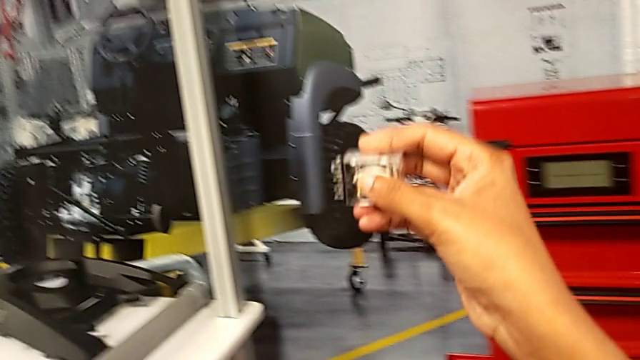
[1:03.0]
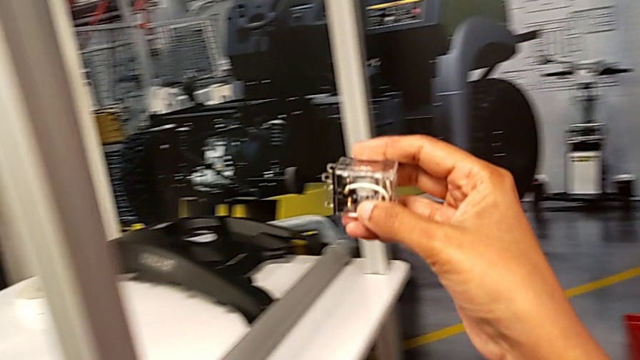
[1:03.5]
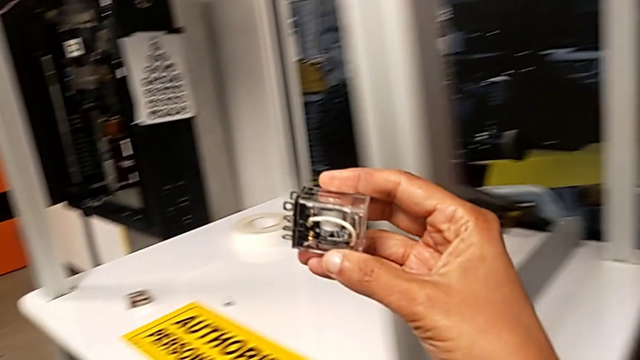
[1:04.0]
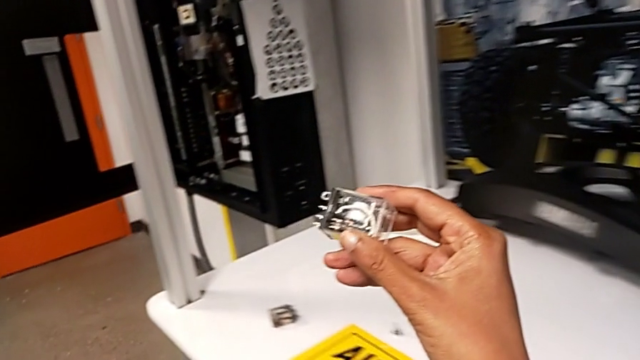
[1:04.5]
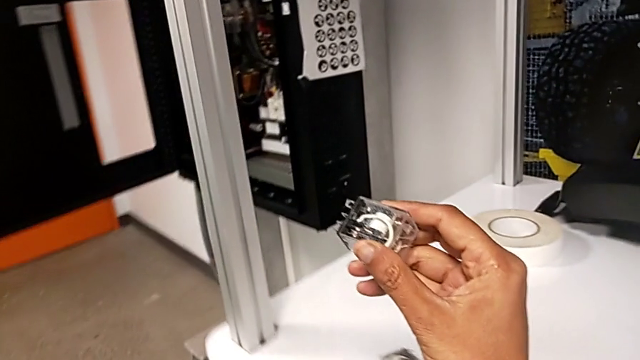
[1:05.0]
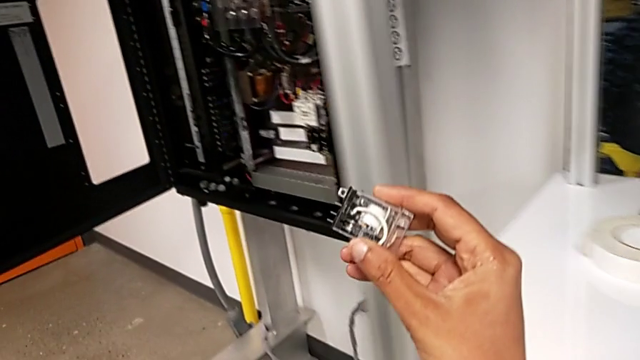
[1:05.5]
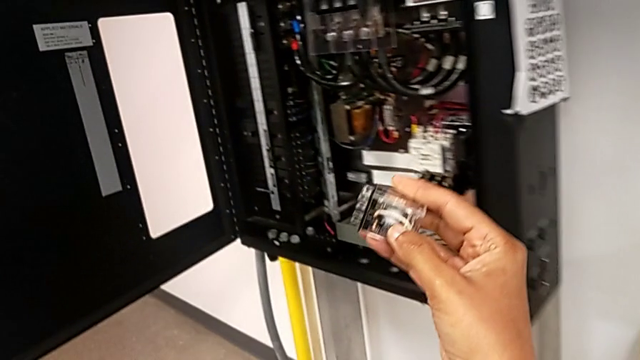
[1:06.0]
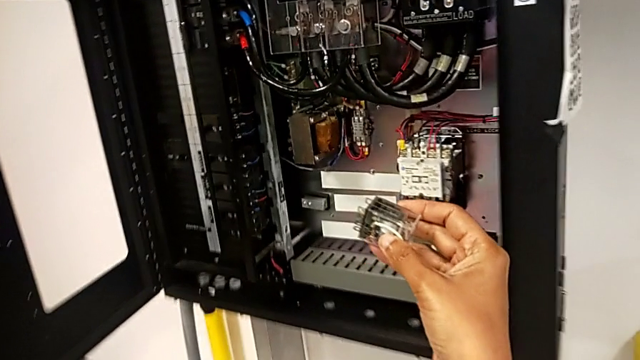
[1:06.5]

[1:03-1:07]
The camera wearer is grabbing a new circuit breaker from the toolbox. They keep holding the circuit breaker with the right hand.

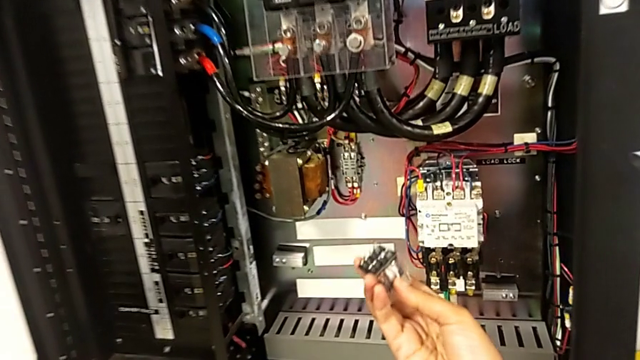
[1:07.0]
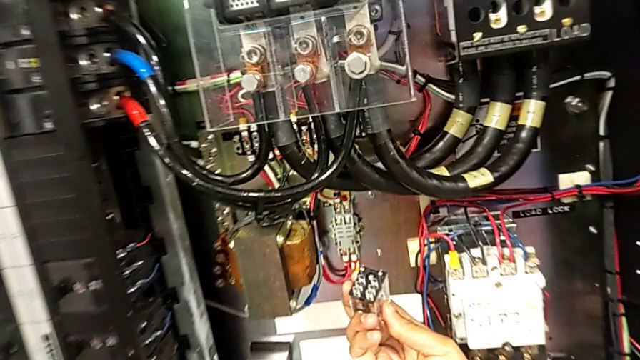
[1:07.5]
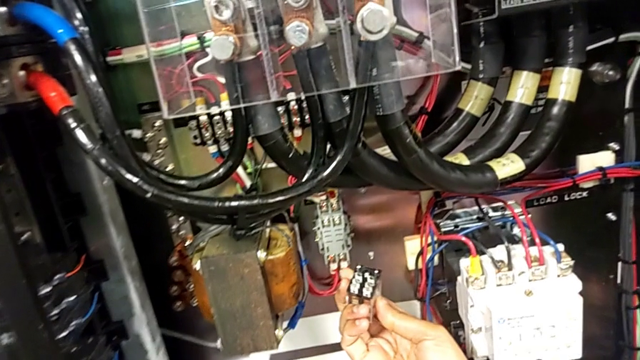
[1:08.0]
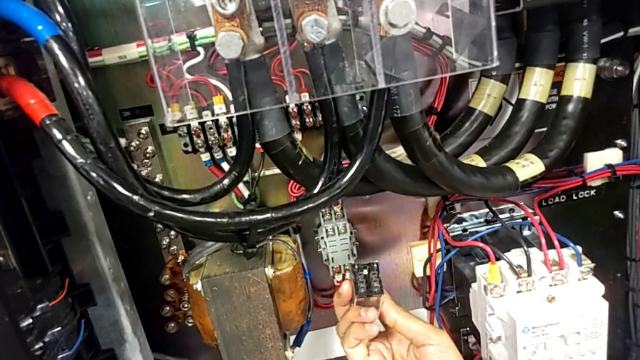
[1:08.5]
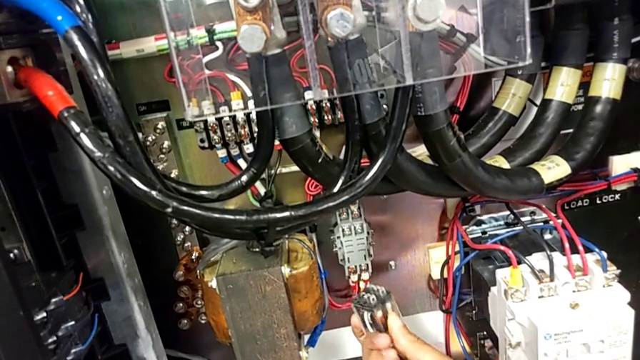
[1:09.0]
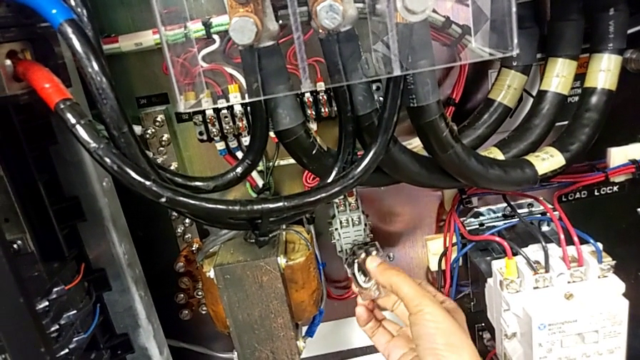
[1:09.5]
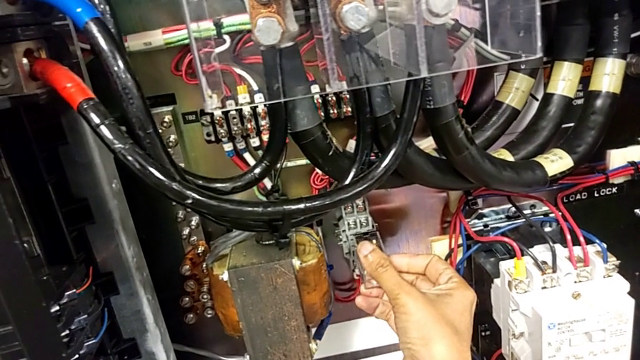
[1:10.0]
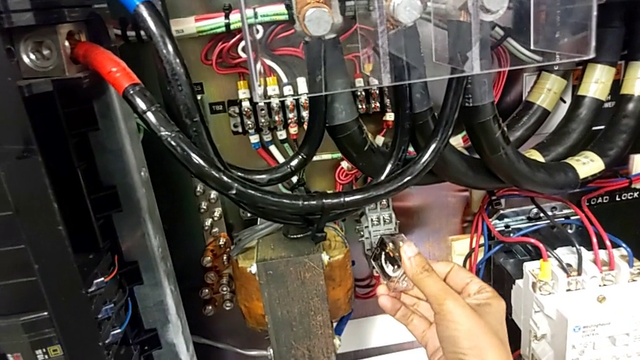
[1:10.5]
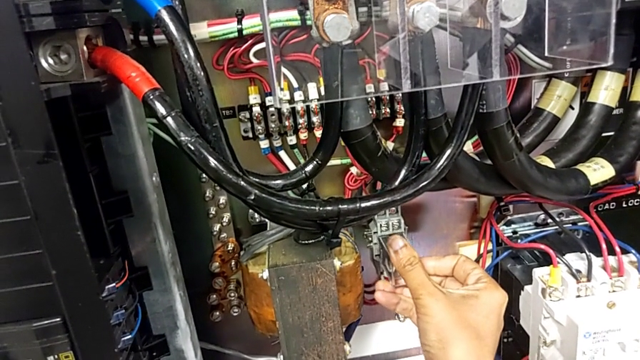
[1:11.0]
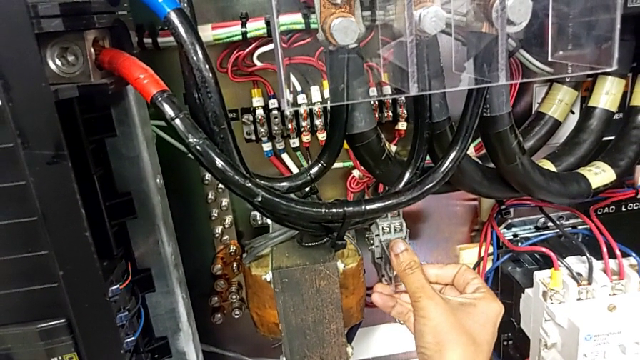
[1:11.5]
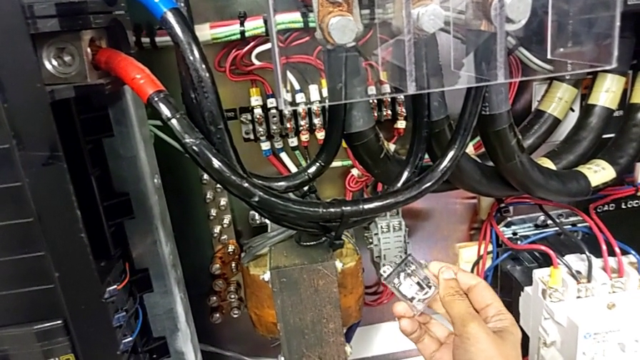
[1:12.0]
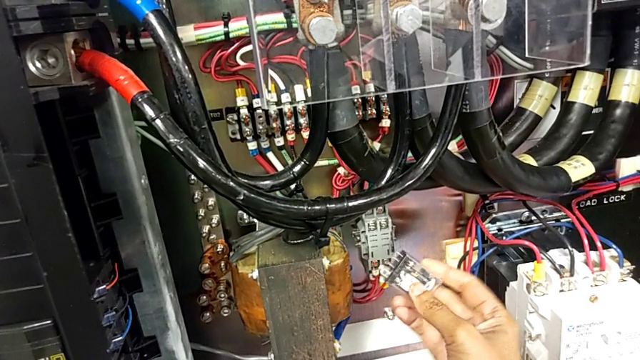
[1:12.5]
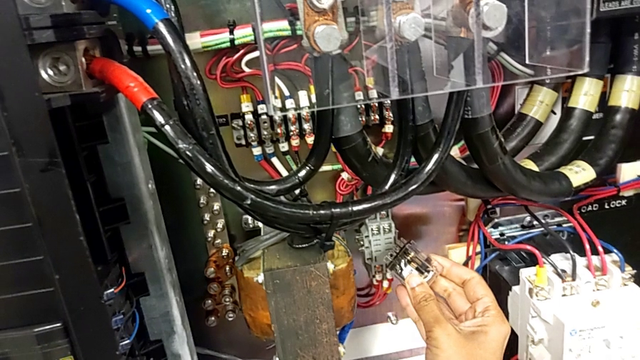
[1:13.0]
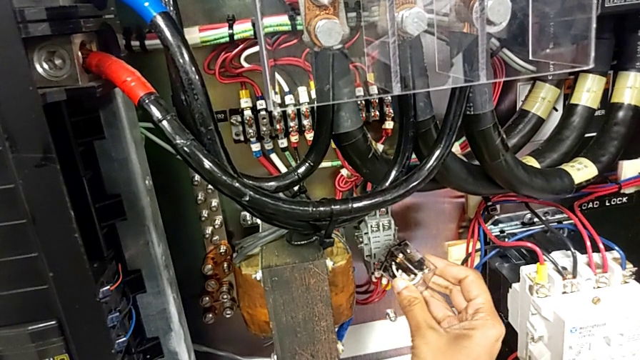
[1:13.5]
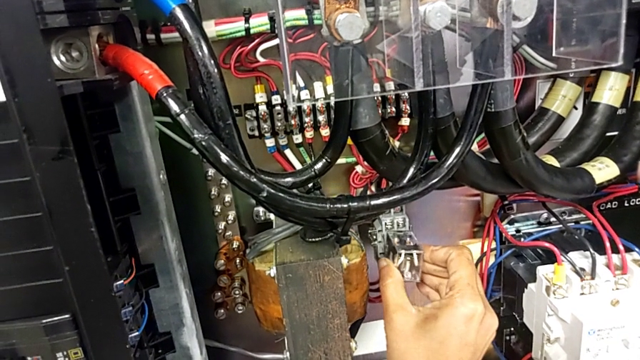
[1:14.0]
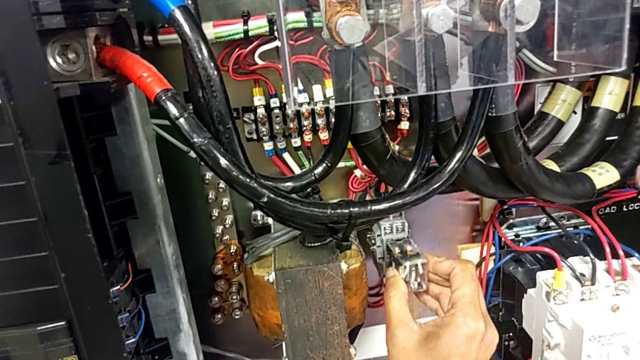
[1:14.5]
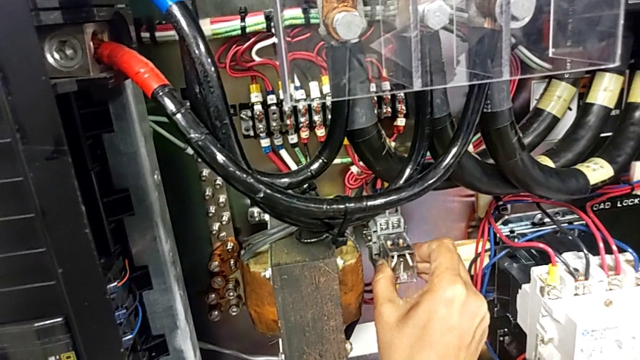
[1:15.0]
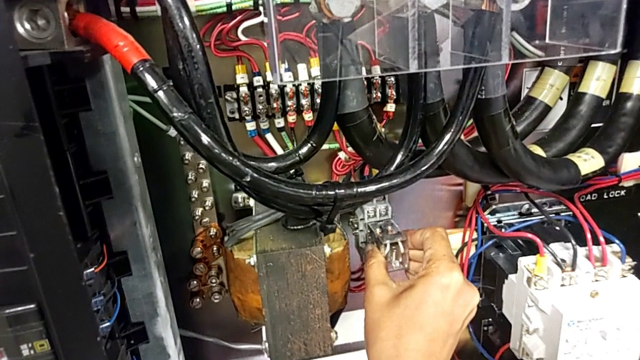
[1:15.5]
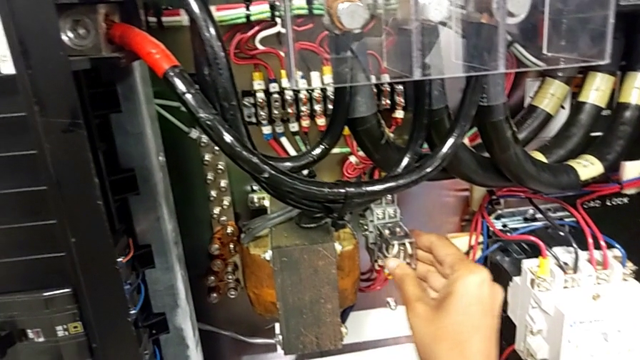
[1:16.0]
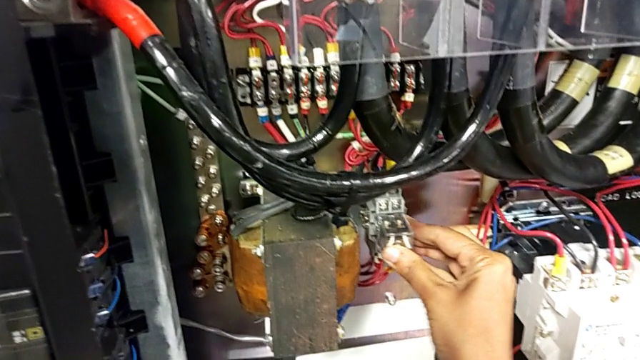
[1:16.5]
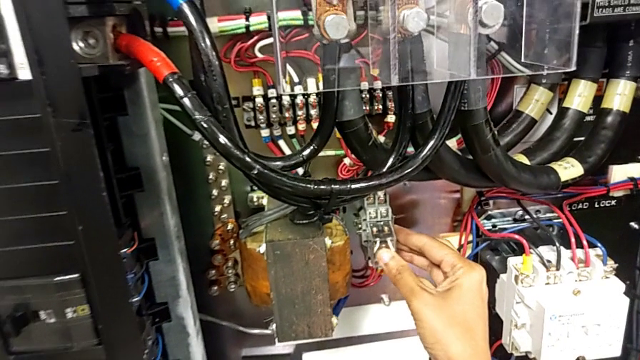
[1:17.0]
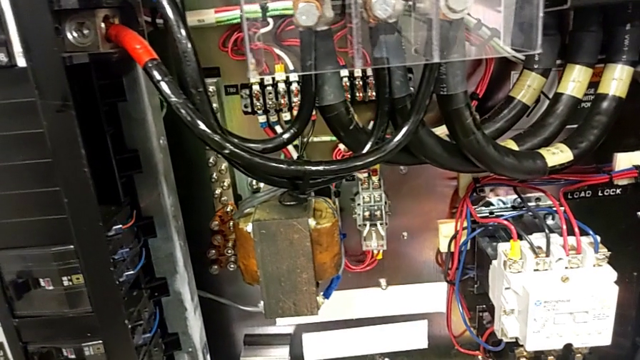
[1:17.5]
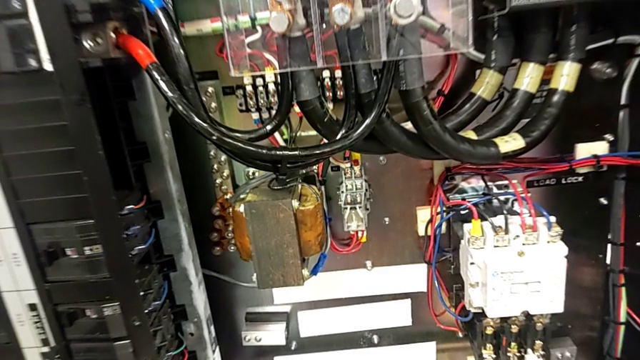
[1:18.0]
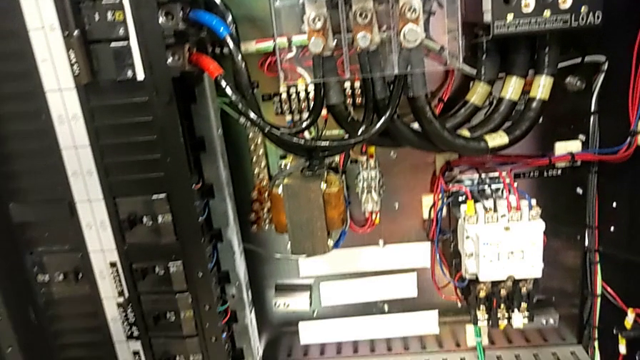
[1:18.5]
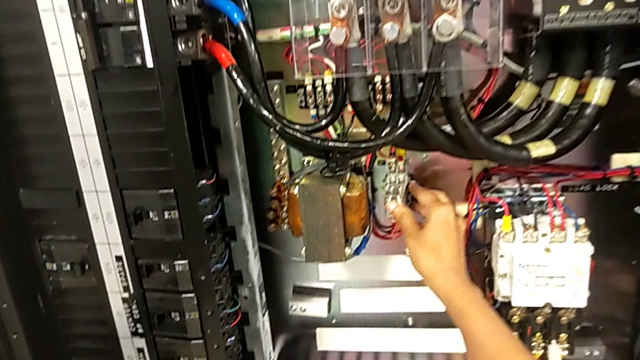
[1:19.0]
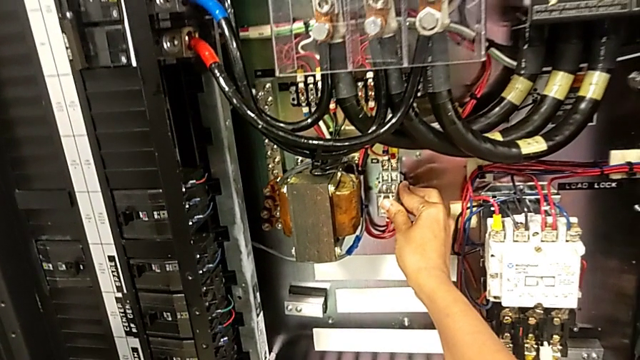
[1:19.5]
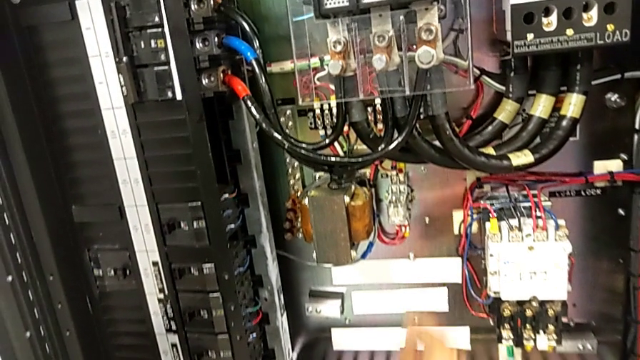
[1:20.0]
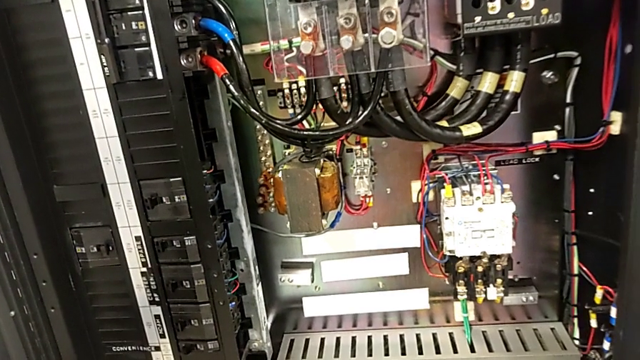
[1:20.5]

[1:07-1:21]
The camera wearer attaches the new circuit breaker. They align the circuit breaker, assemble it and push it.

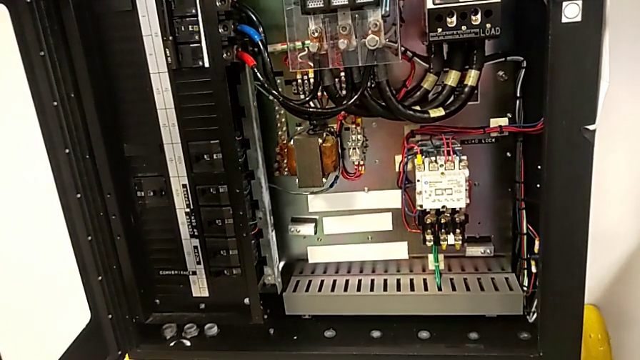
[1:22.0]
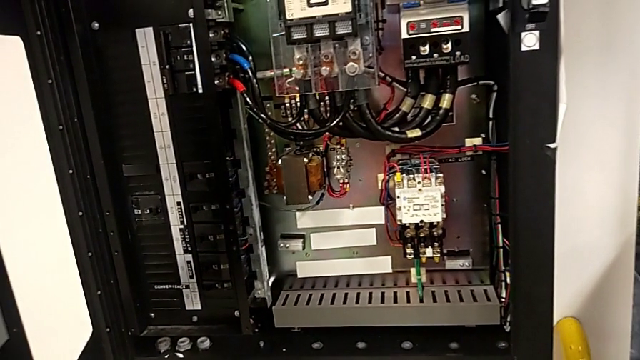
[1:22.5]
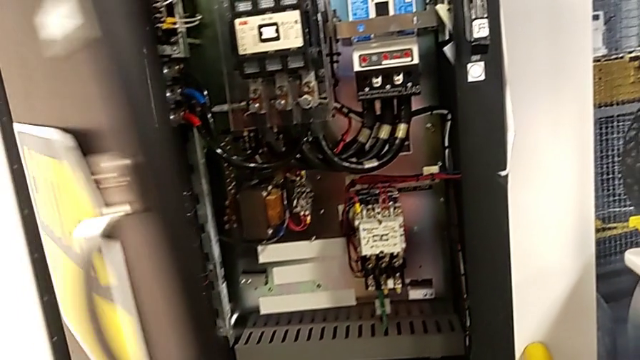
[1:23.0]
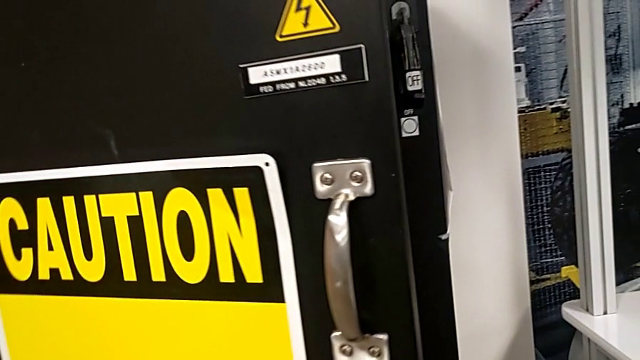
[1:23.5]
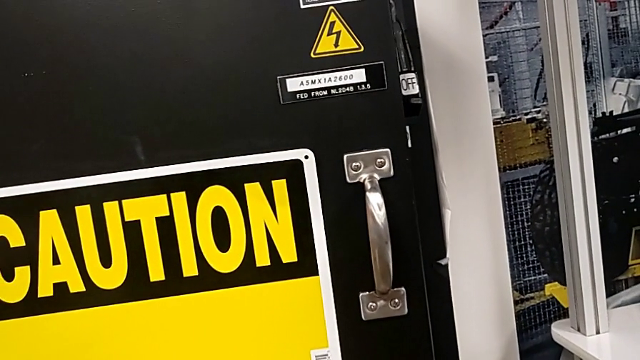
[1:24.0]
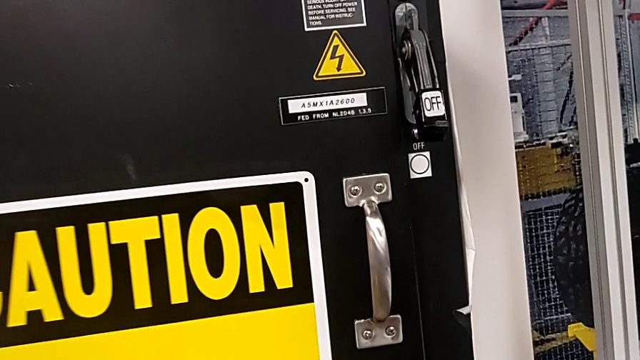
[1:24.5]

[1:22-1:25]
The camera wearer closes the front panel door. They close the front panel door.
